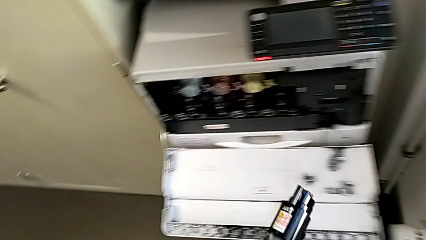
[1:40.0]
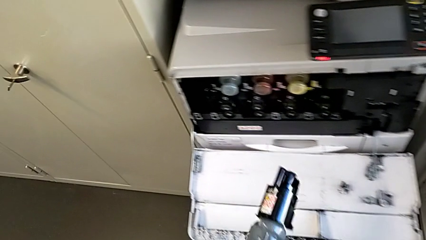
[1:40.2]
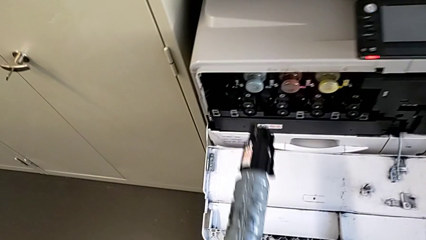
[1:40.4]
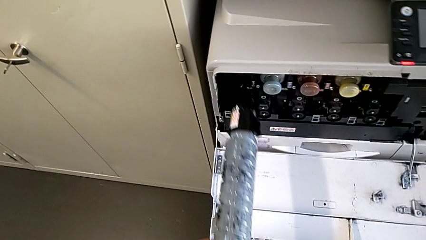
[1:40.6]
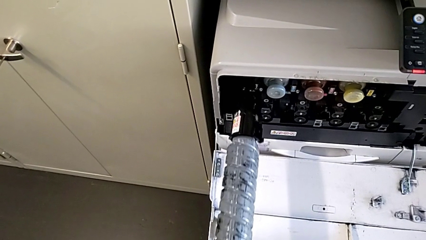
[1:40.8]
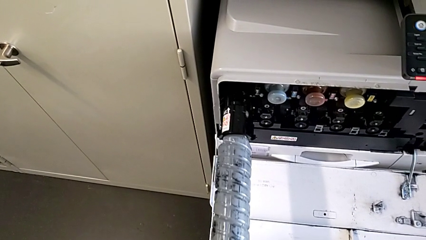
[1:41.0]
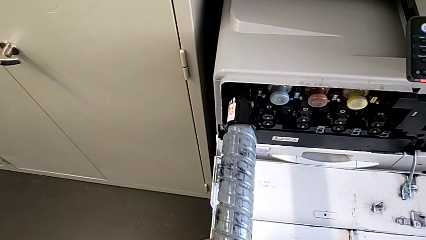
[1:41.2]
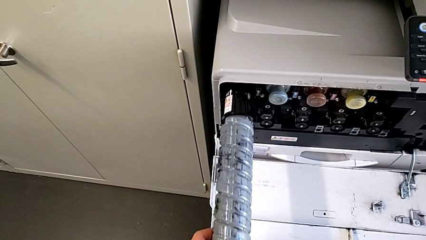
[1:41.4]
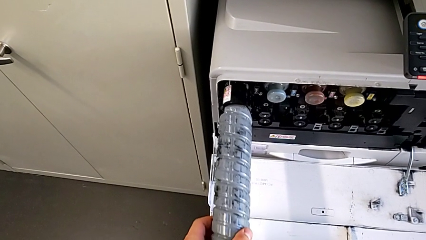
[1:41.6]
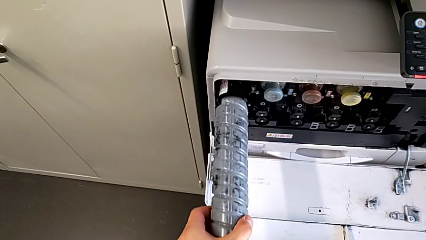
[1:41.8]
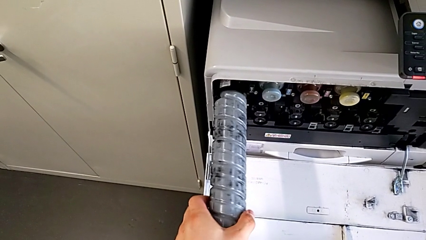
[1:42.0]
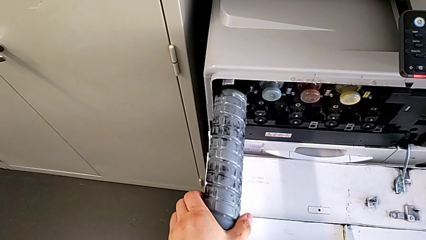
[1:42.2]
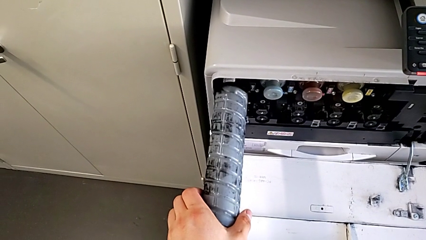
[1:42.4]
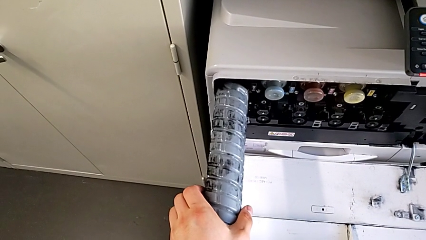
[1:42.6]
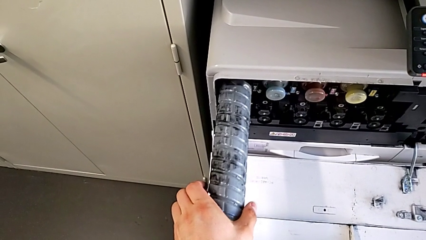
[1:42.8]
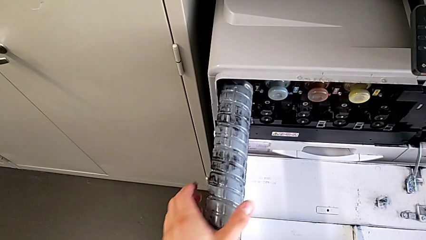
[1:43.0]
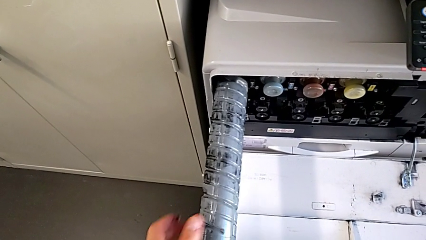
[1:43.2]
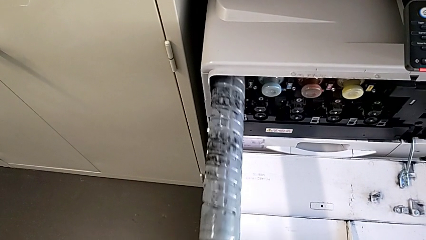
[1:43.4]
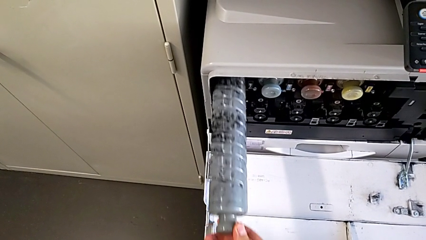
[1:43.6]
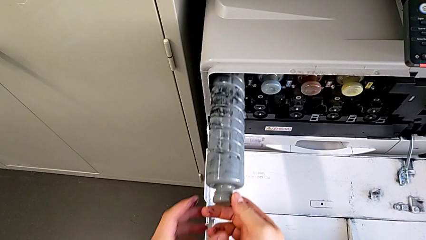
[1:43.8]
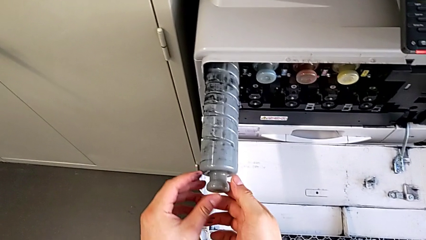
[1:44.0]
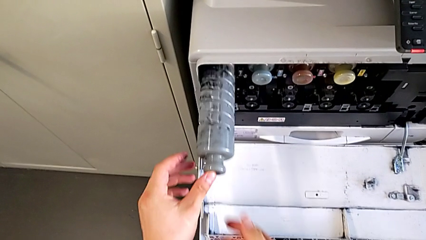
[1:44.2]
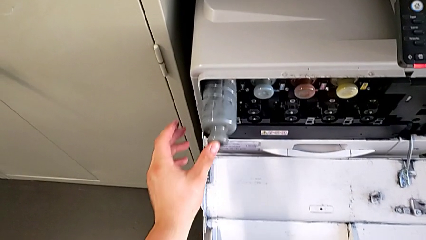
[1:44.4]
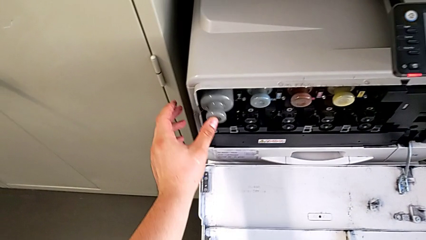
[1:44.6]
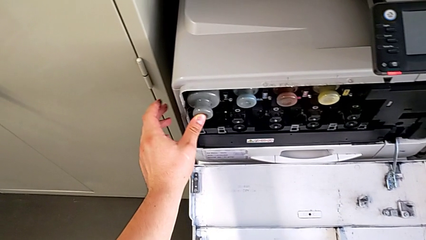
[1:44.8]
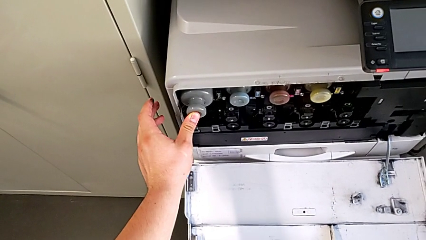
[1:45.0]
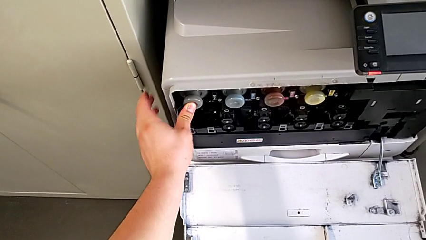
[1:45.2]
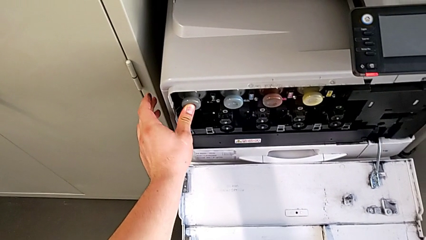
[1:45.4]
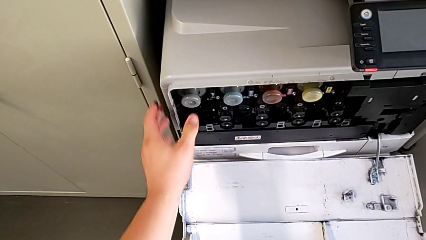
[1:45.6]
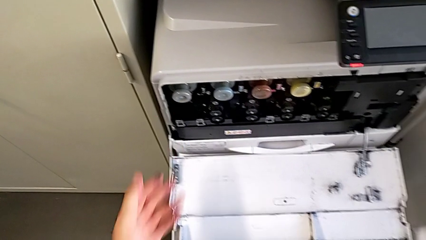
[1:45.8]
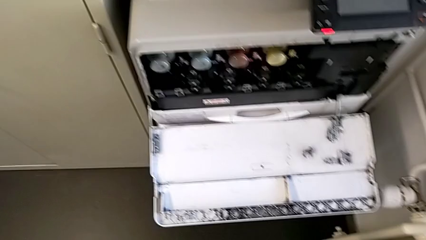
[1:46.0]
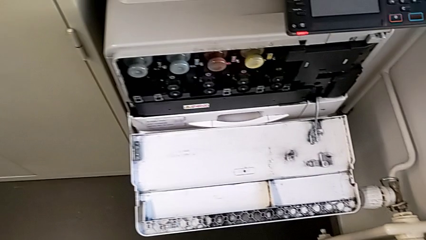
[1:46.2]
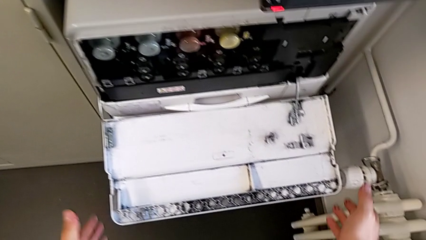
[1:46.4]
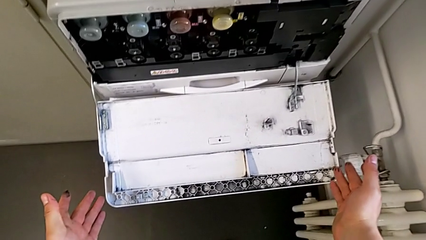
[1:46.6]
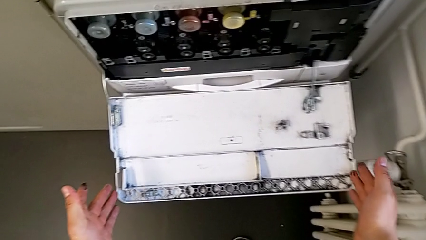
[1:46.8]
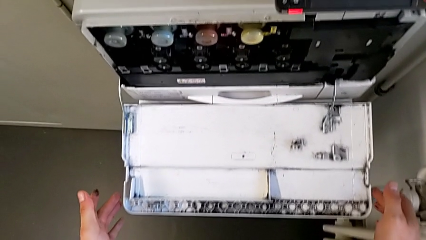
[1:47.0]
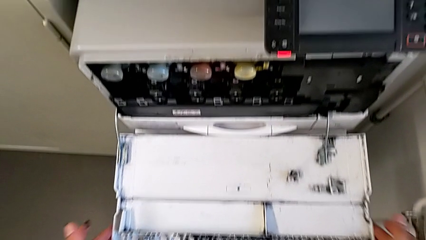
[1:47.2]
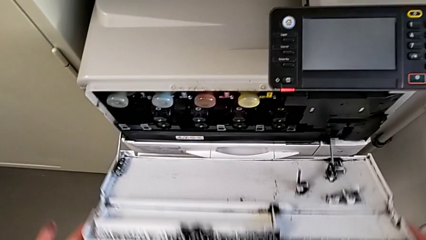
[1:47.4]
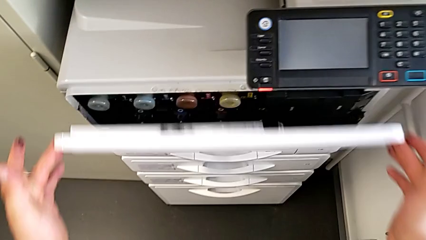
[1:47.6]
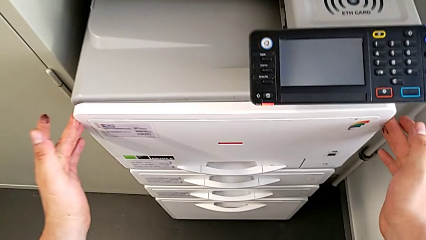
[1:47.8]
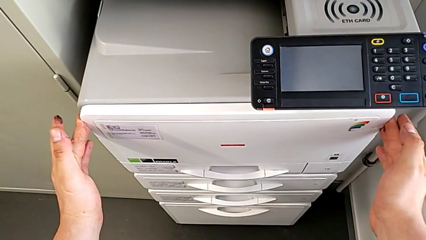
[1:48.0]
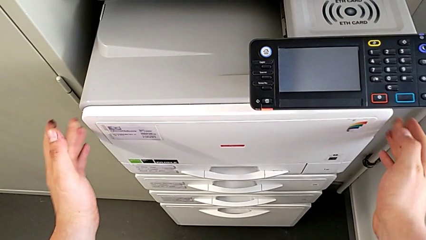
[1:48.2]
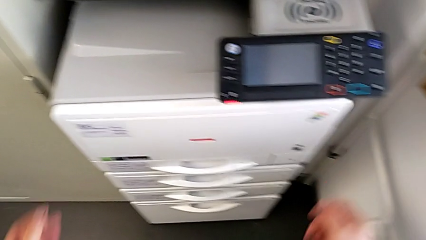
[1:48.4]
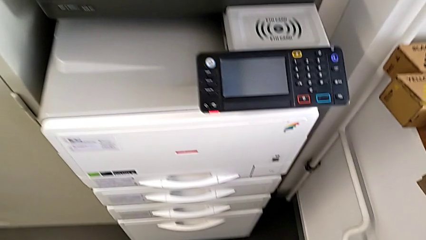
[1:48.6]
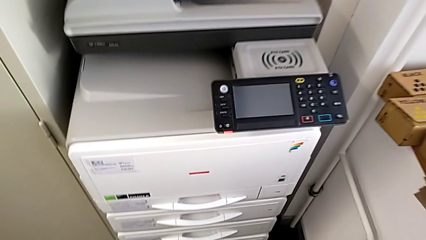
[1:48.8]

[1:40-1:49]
The camera wearer is changing the ink cartridge regularly. They grab the new ink cartridge, push the black ink cartridge and close the top cartridge gate.
